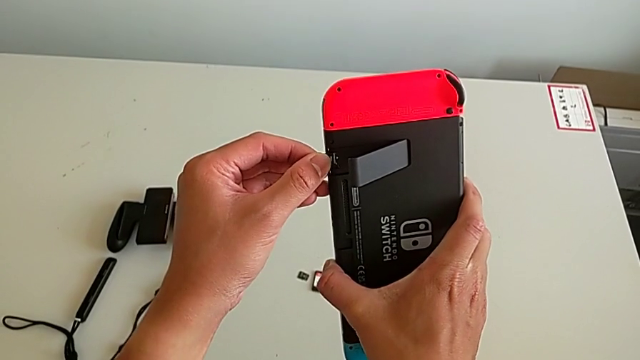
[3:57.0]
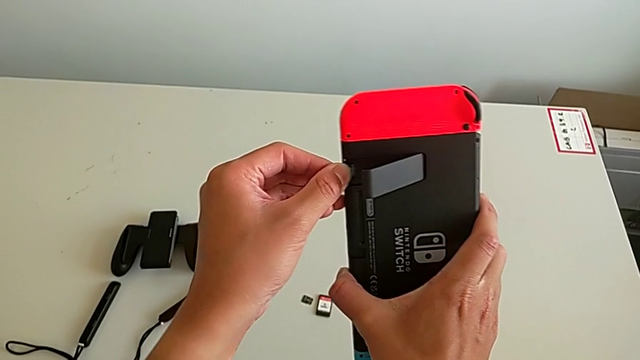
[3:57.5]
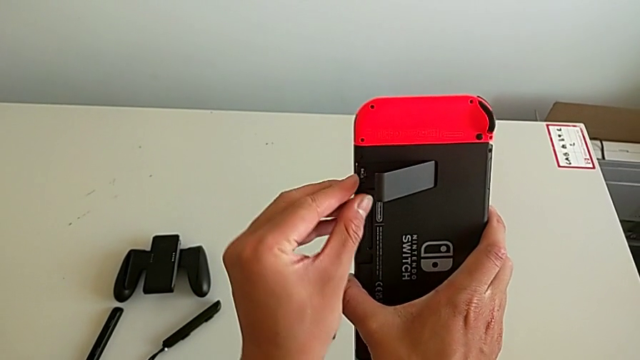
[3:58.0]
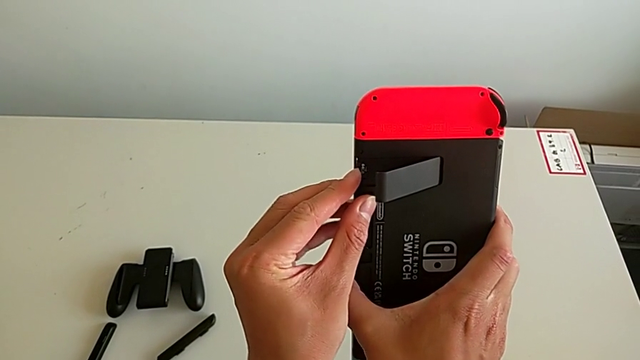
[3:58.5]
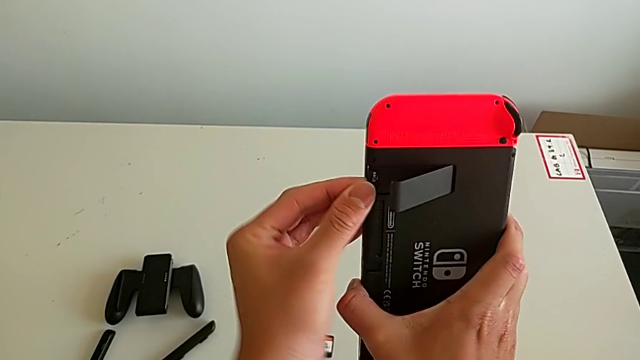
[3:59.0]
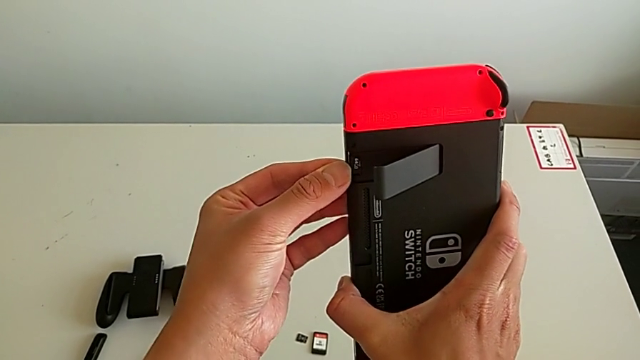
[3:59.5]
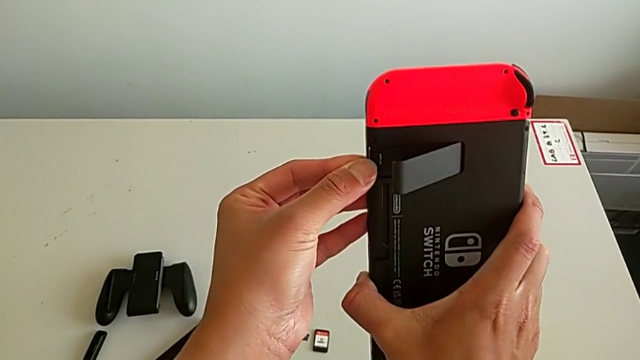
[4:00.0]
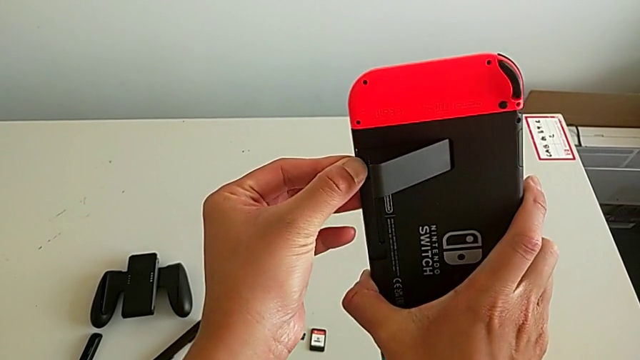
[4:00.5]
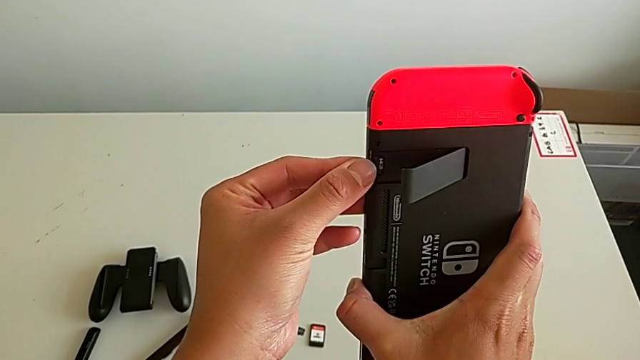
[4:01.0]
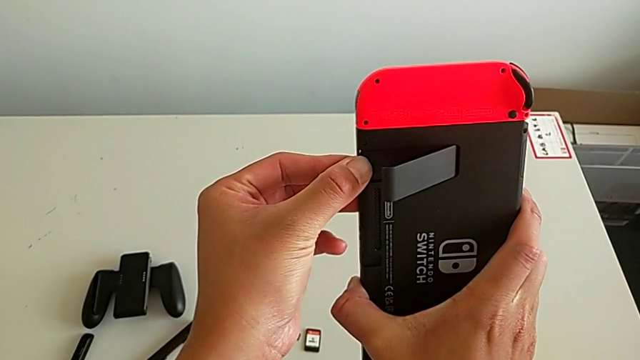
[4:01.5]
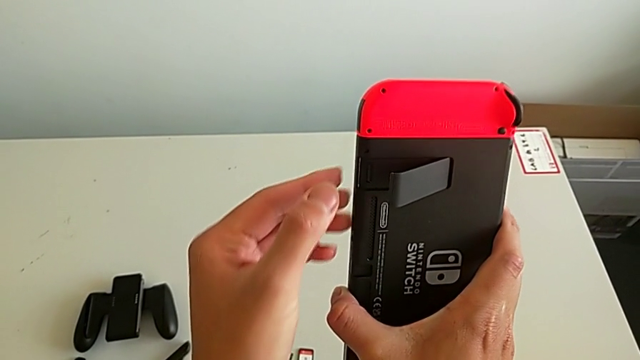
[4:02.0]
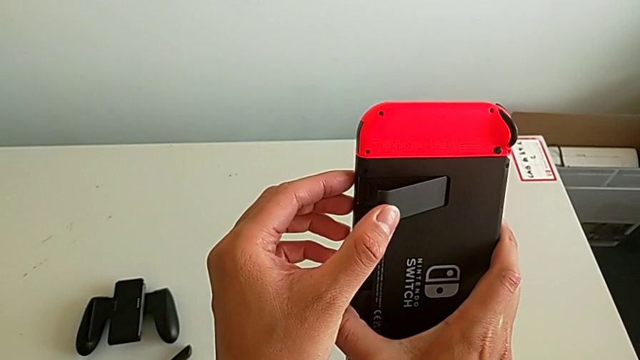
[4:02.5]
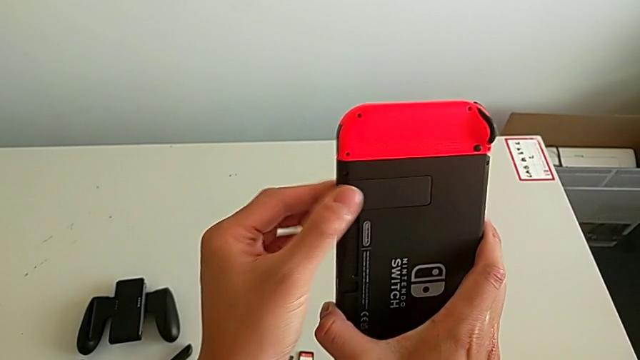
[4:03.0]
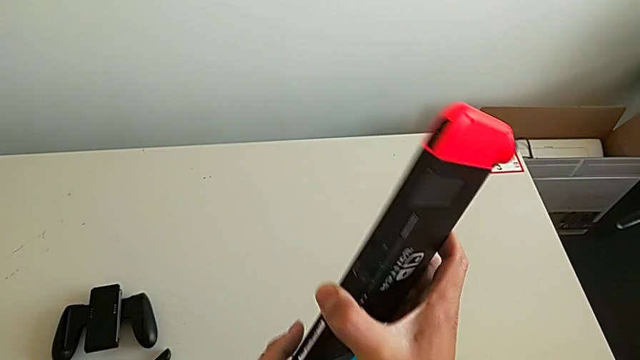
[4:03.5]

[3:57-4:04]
The camera wearer is exchanging a microSD card. They keep inserting the second SD card and close the kickstand.

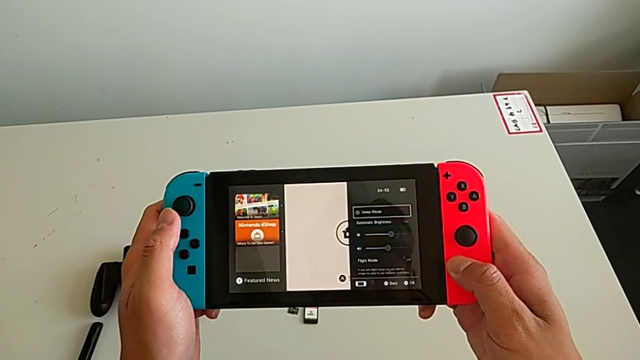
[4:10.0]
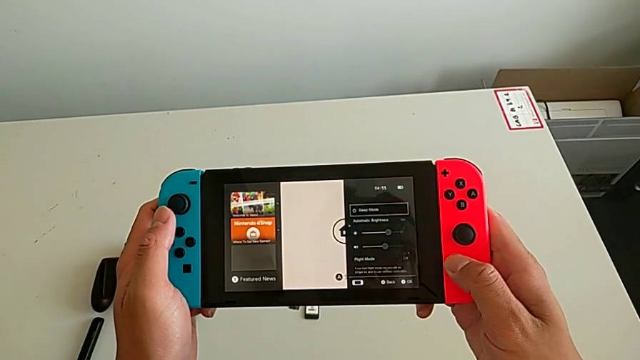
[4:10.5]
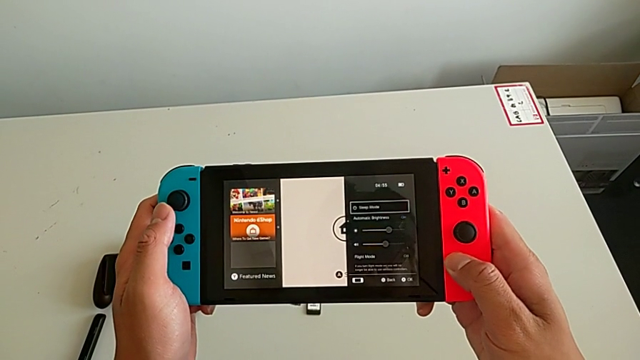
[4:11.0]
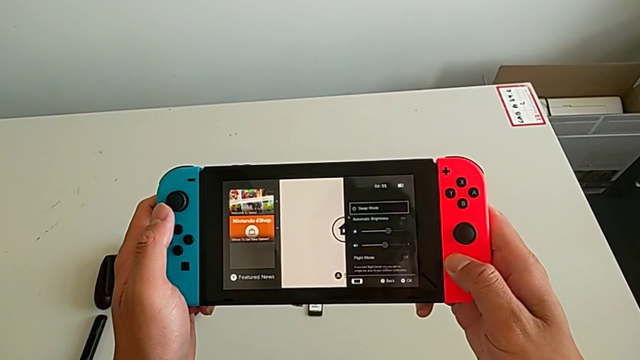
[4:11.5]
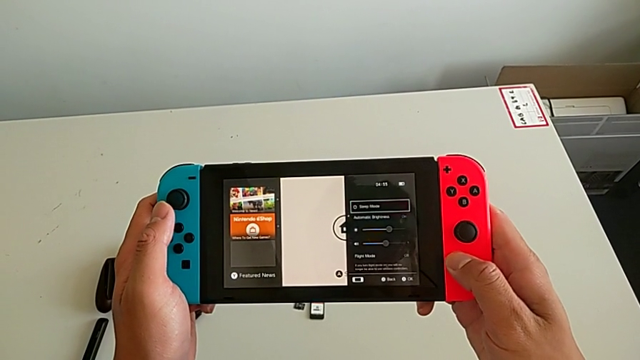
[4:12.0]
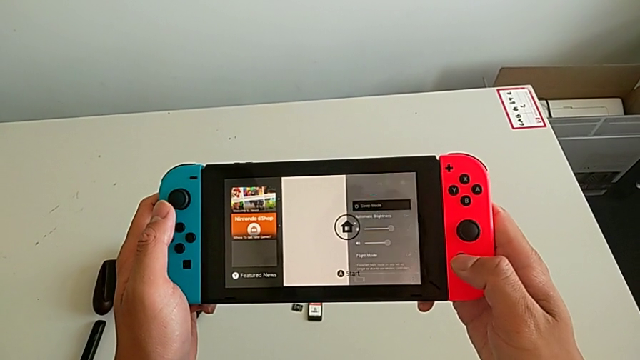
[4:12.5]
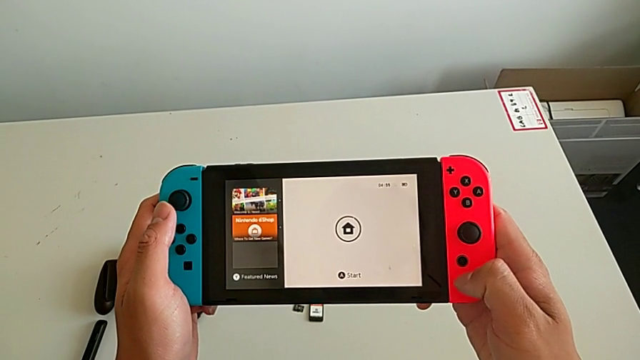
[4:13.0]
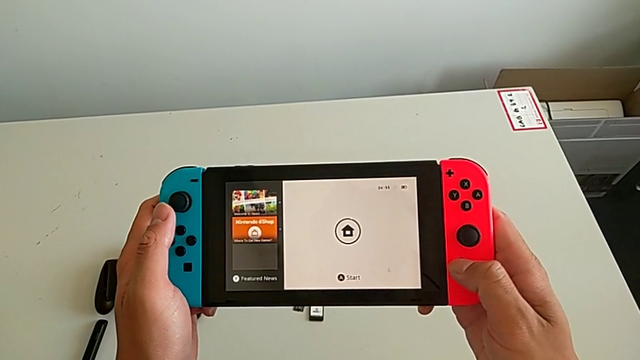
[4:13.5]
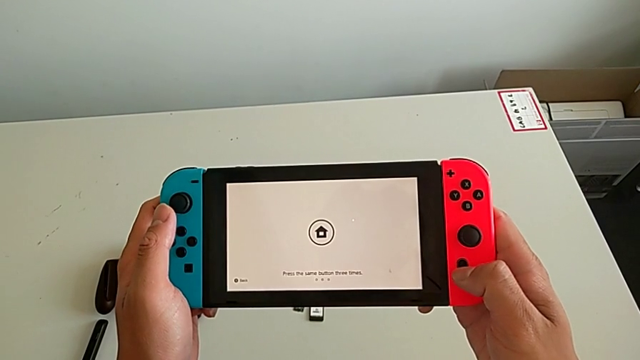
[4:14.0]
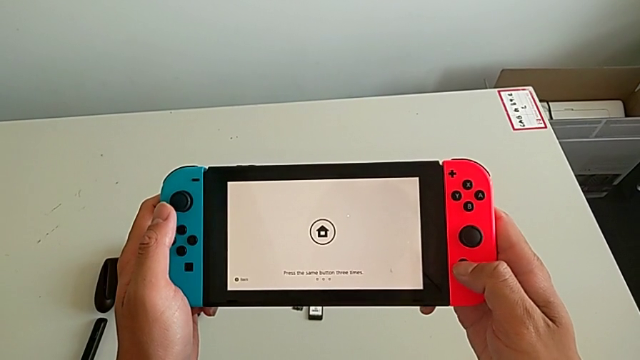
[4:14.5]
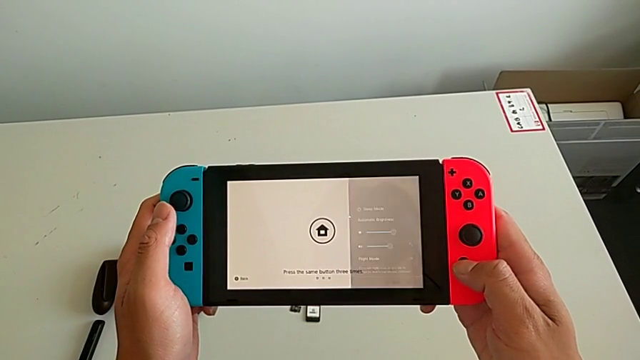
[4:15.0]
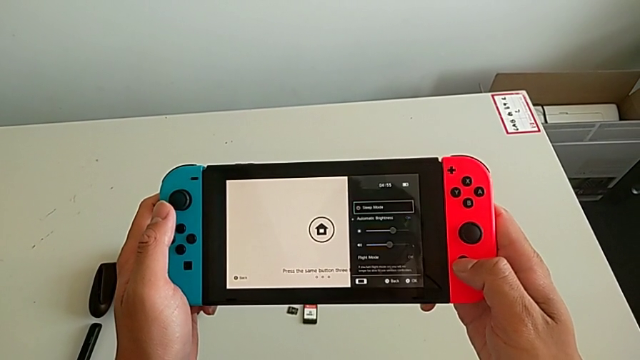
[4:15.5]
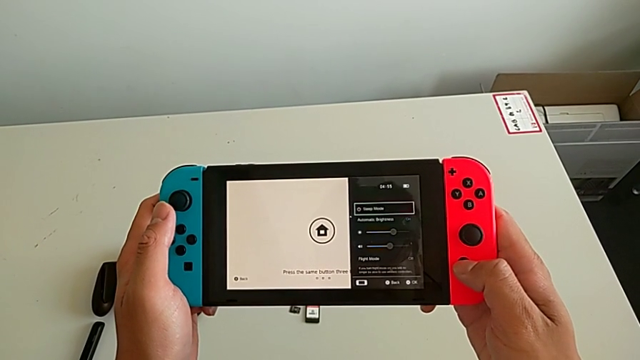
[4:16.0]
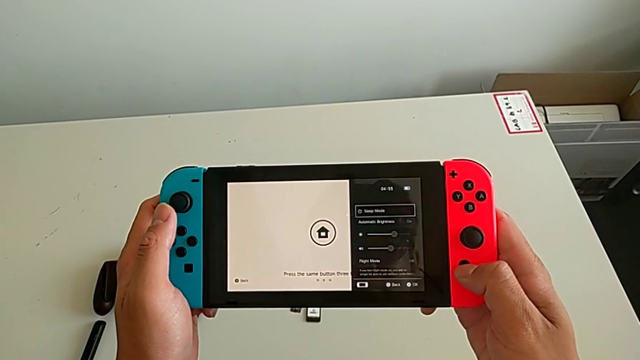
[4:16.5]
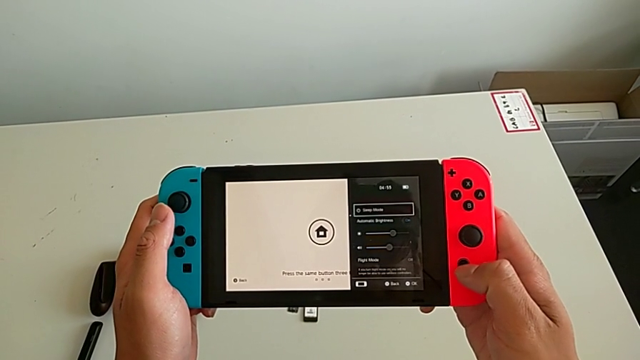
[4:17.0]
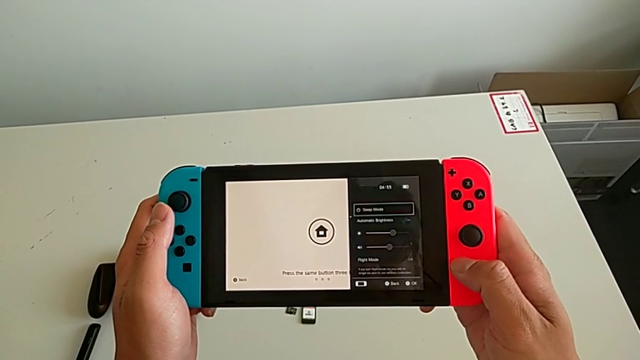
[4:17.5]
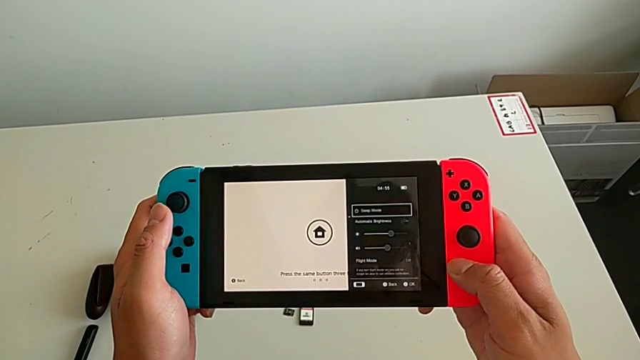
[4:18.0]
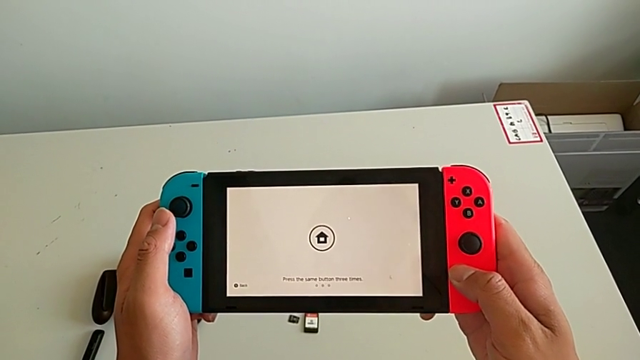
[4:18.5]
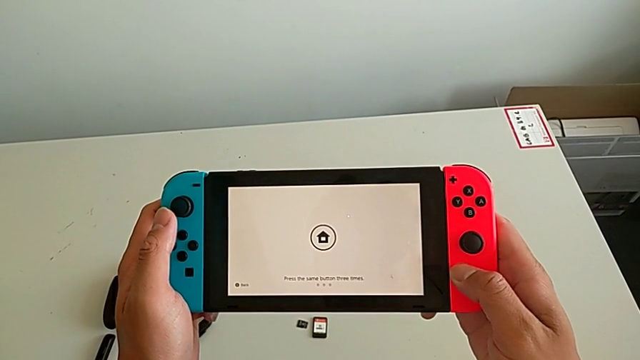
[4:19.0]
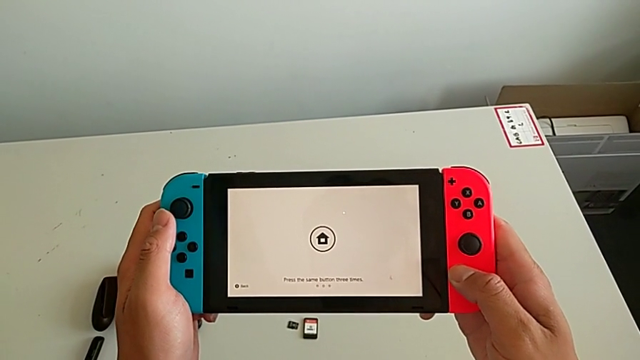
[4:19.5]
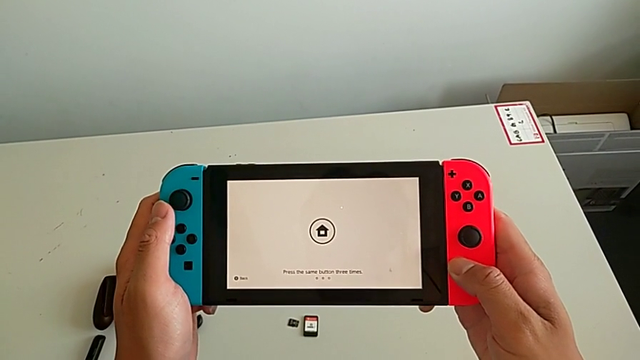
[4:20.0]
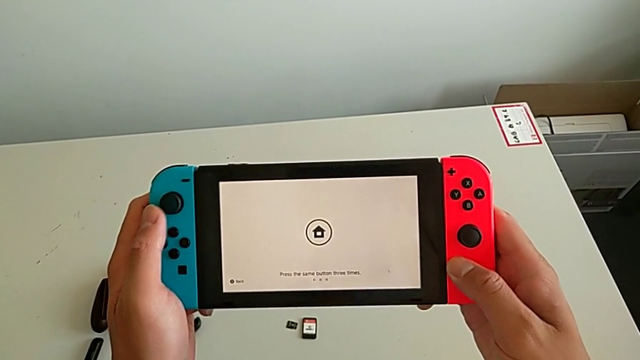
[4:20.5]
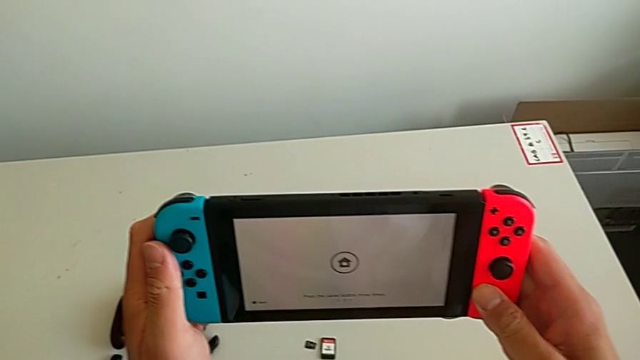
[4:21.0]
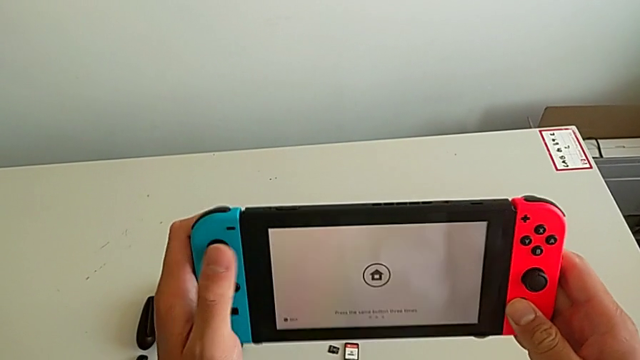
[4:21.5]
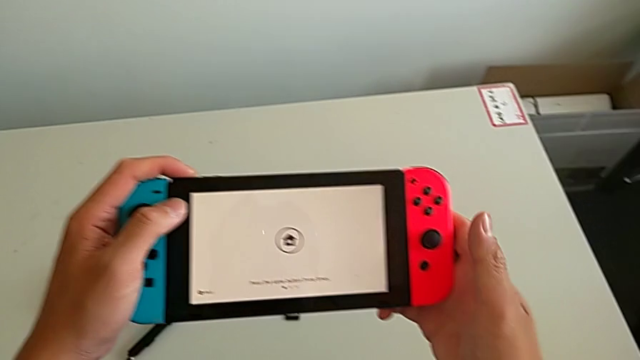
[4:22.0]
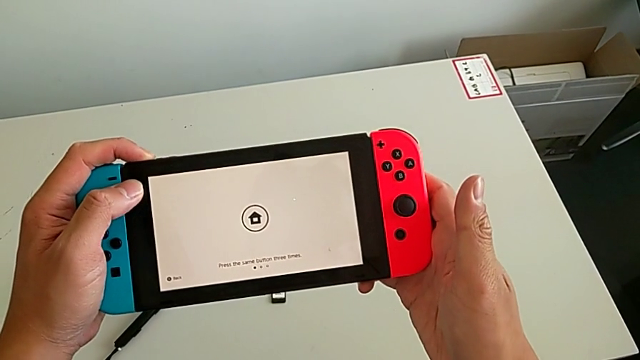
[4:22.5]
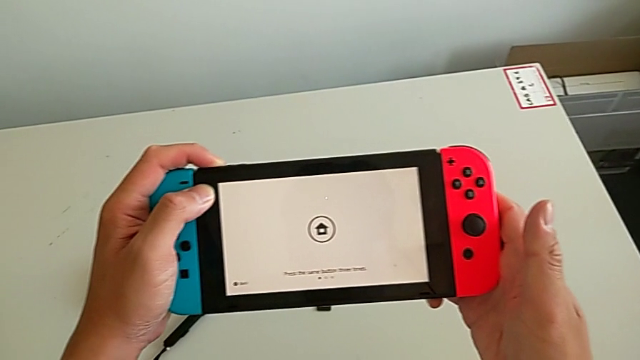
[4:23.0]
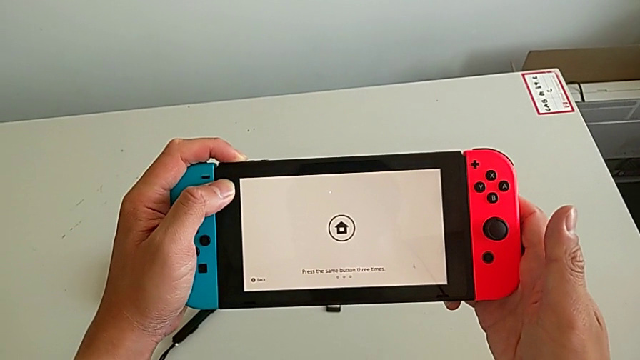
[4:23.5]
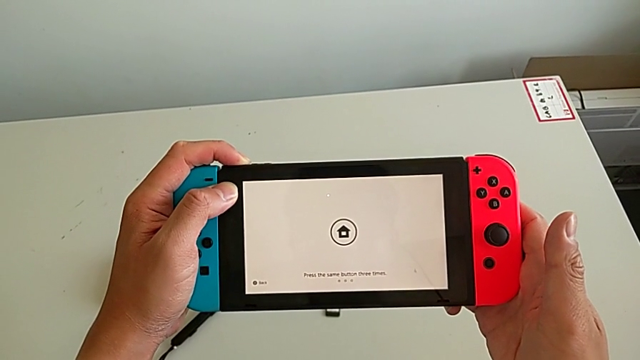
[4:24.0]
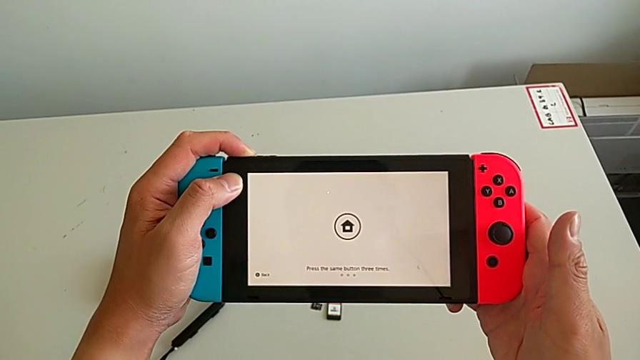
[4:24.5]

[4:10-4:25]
The camera wearer is turning off their Nintendo Switch. They press the button twice and begin to press the button.
